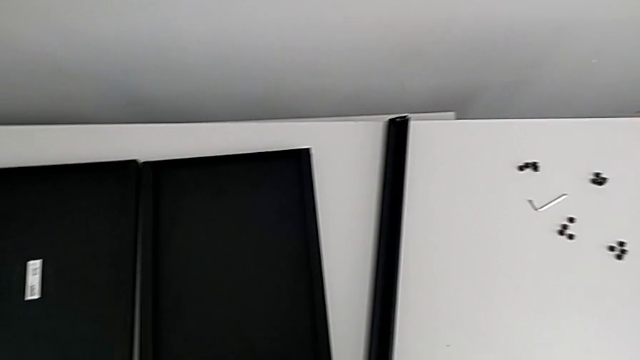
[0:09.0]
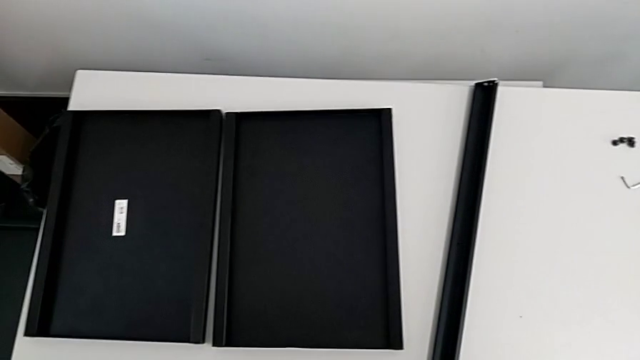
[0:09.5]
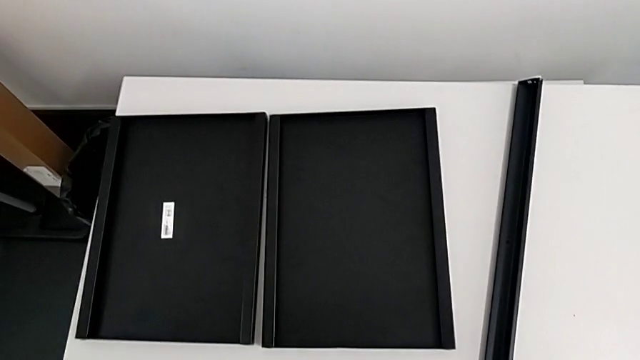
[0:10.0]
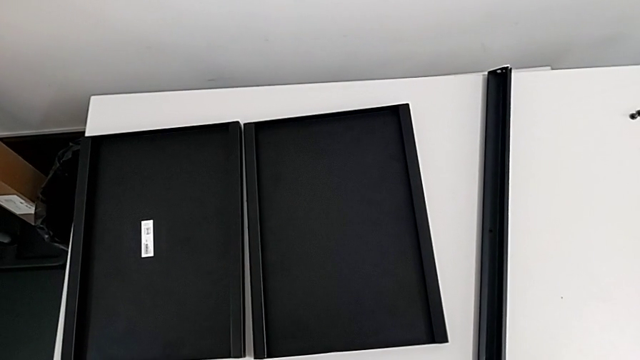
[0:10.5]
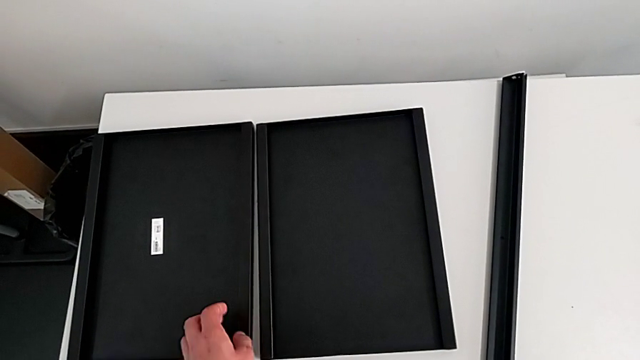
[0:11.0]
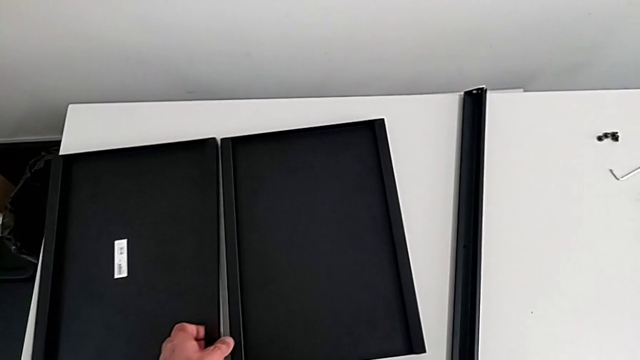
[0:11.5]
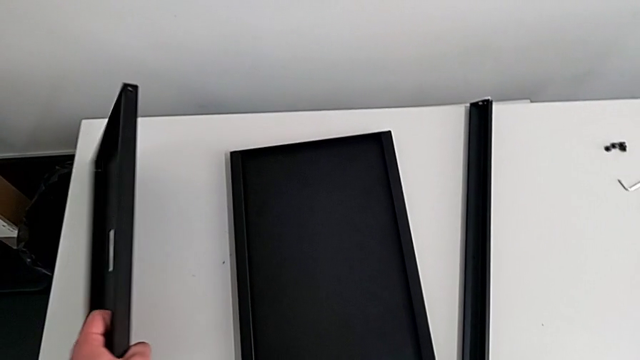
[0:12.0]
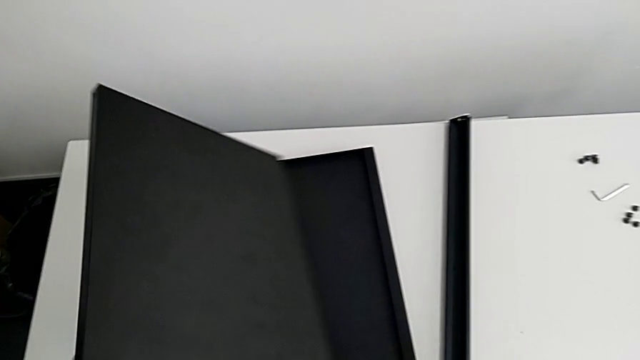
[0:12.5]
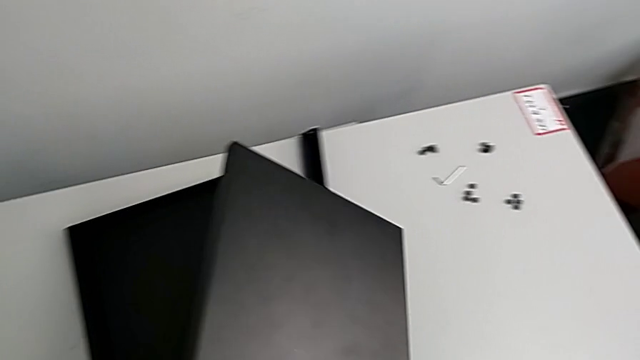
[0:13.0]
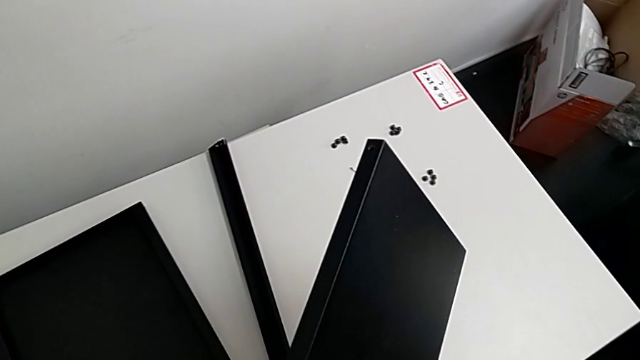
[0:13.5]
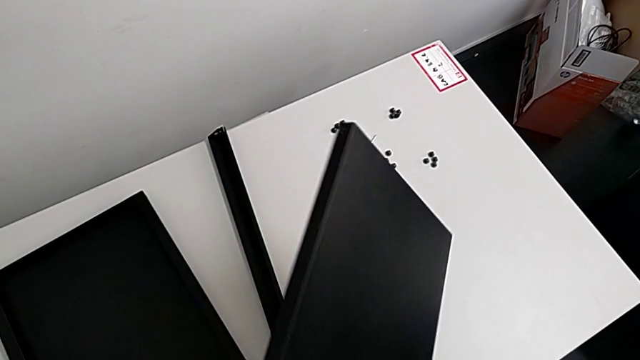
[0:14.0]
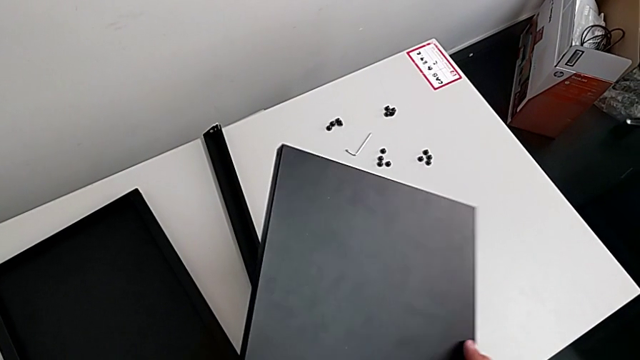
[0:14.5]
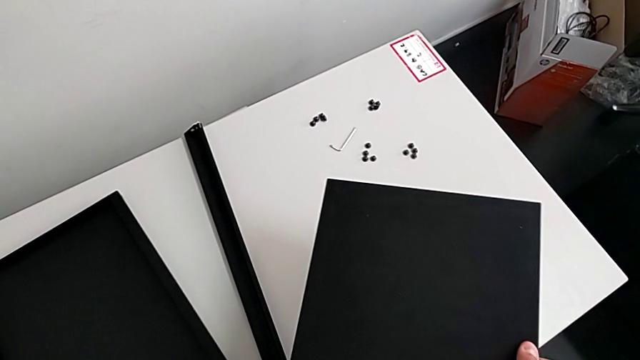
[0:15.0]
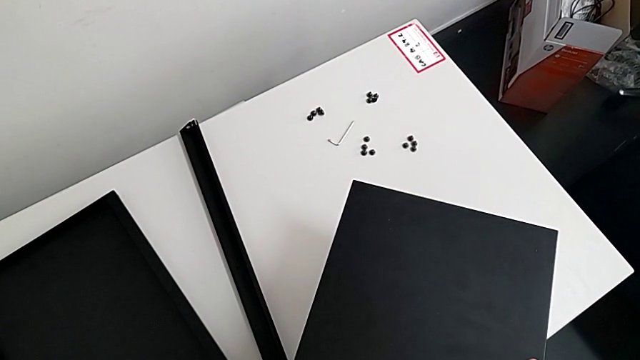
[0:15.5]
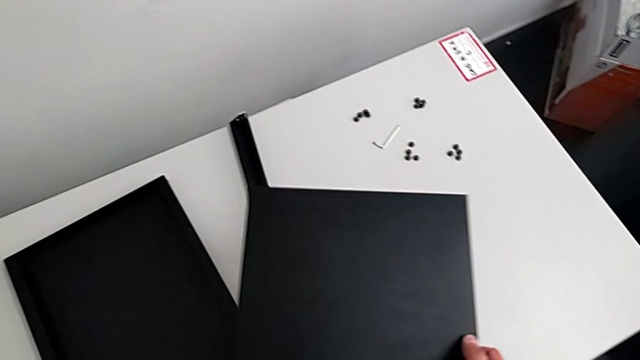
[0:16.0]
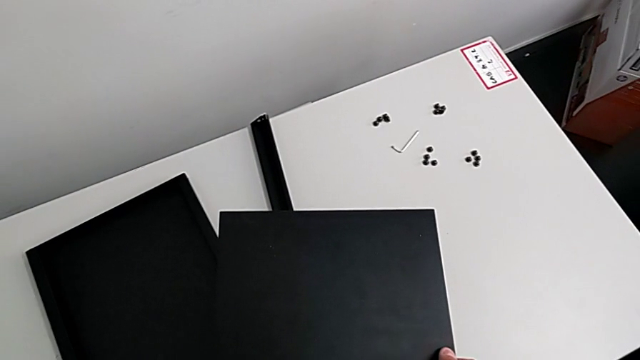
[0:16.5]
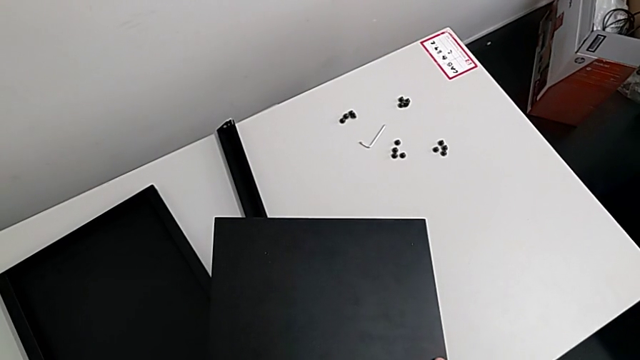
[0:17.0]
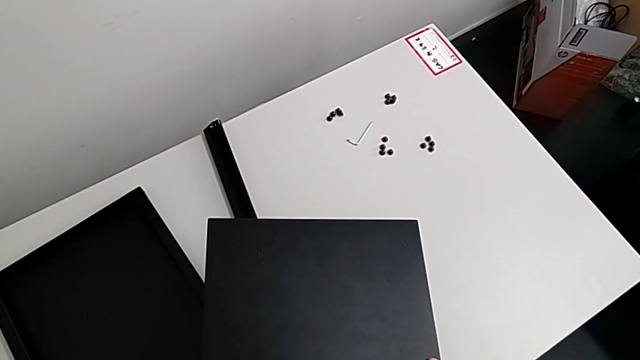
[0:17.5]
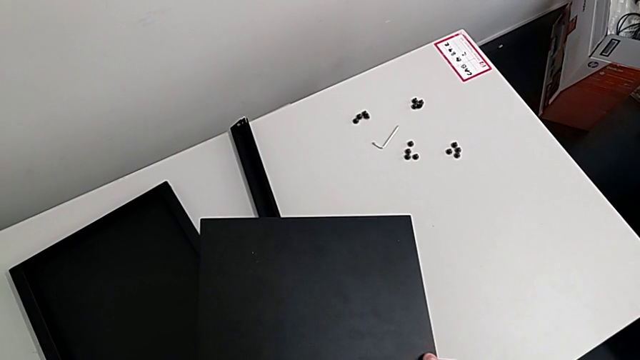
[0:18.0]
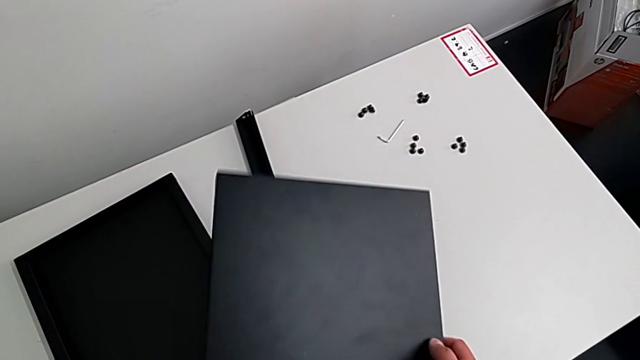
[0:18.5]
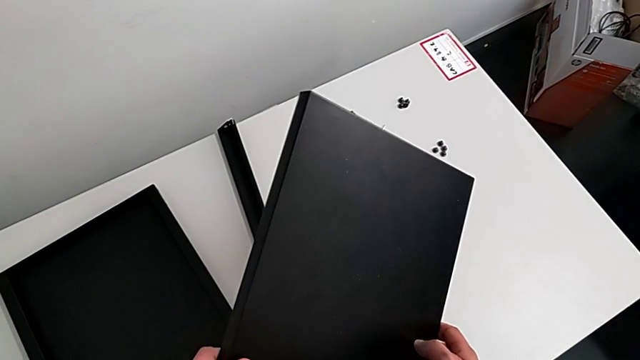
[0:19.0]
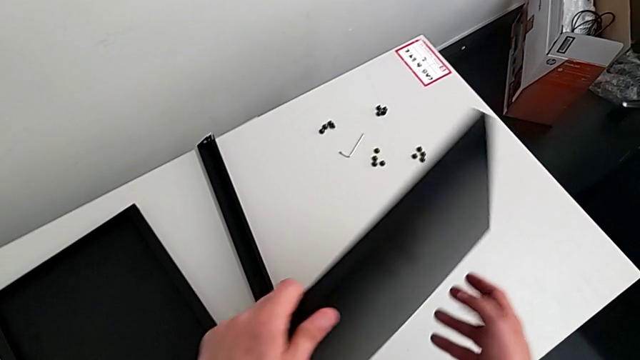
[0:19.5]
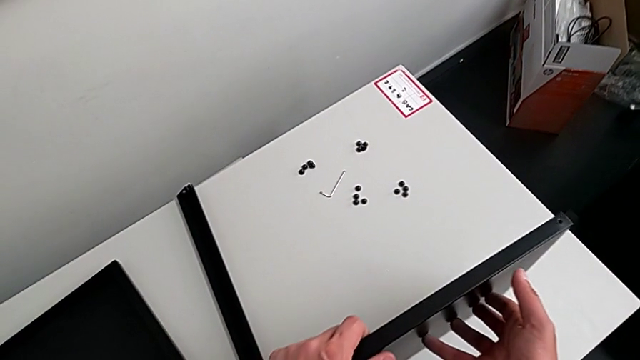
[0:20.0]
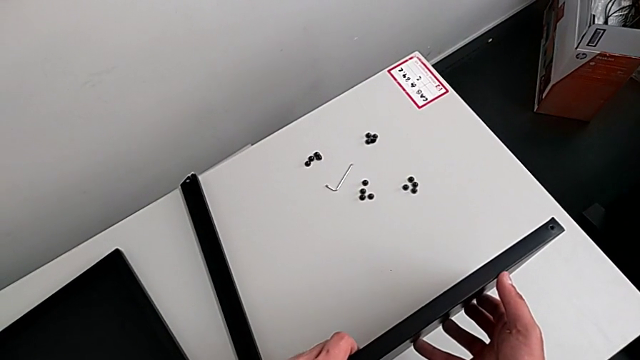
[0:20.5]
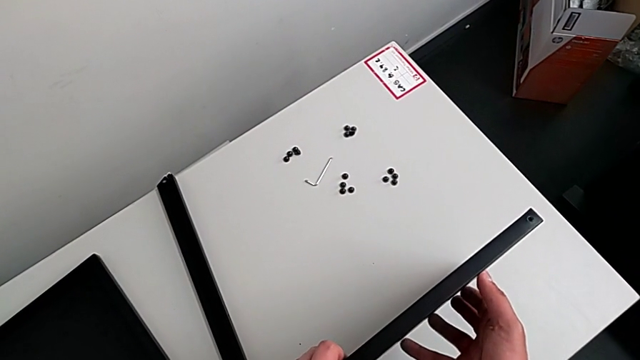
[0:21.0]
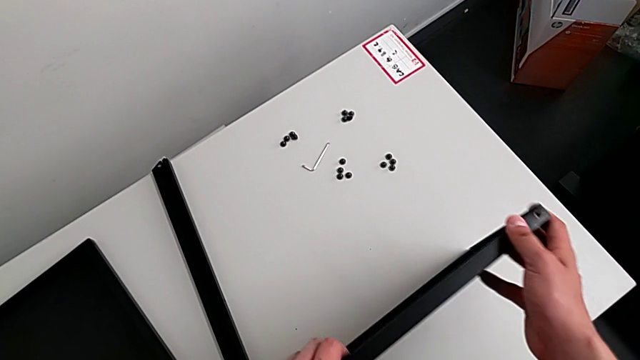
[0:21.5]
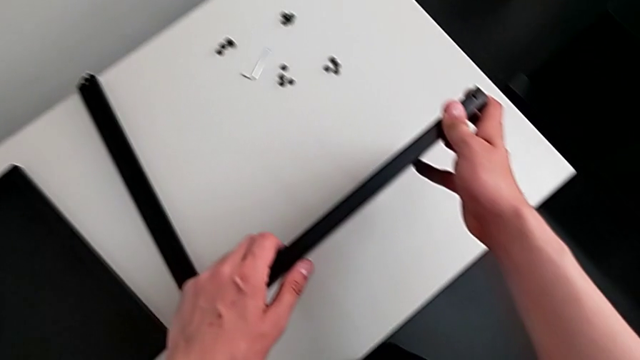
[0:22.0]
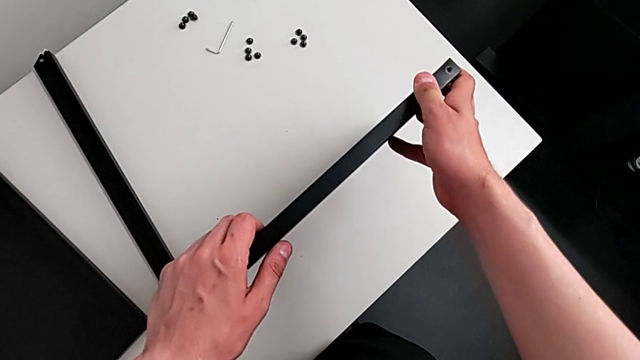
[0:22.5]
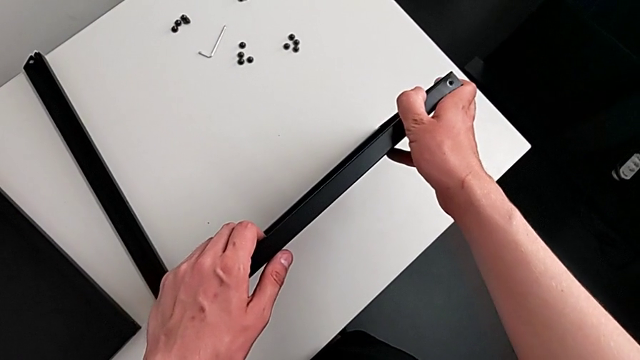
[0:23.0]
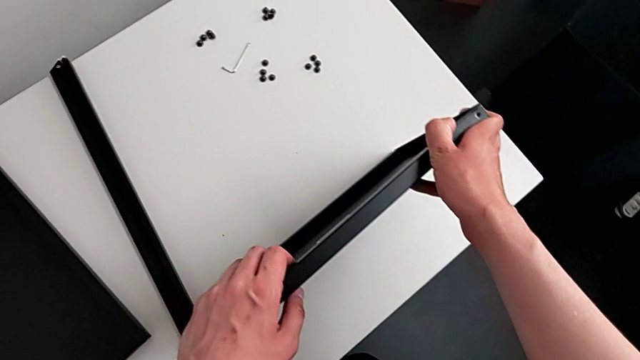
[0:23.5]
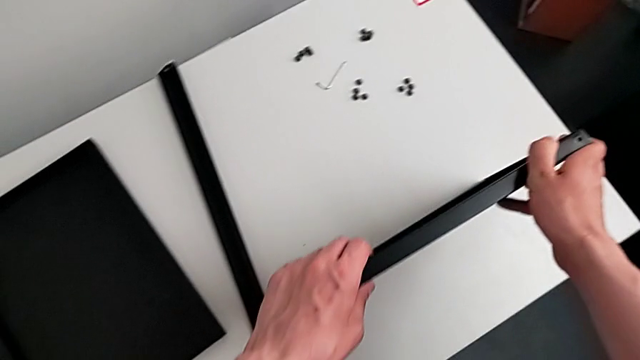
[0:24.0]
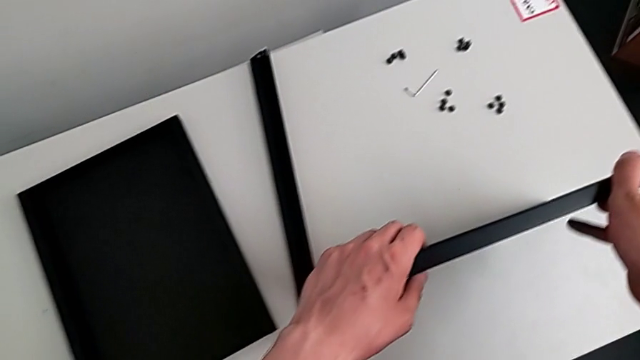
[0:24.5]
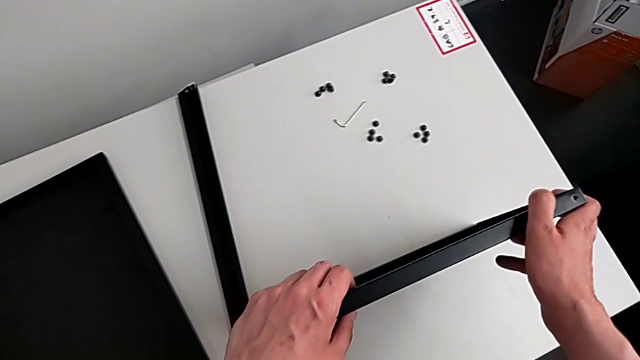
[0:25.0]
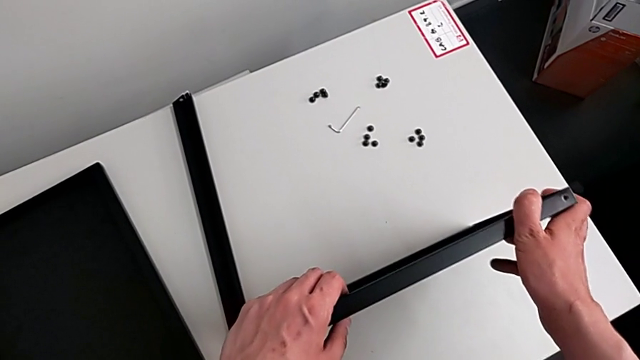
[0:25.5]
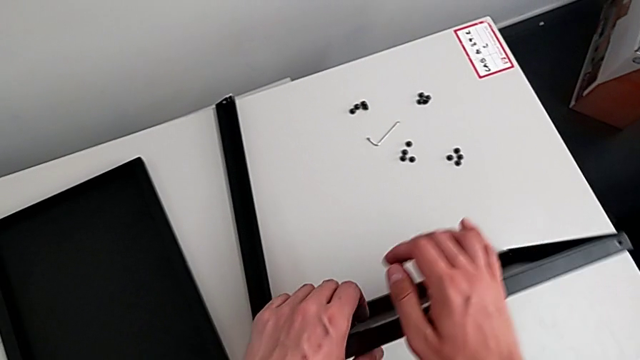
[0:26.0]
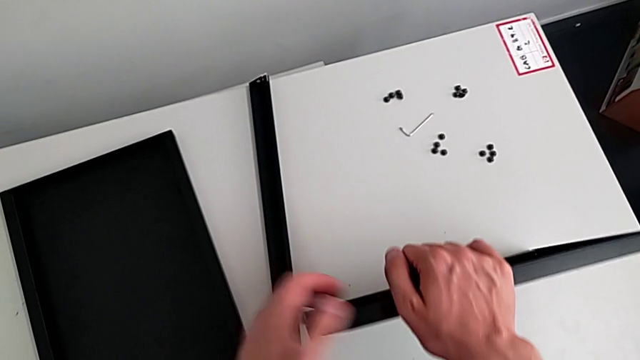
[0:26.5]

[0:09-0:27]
The camera wearer inspects the shelf and the legs. They grab the tray, hold it, flip it and hold it.

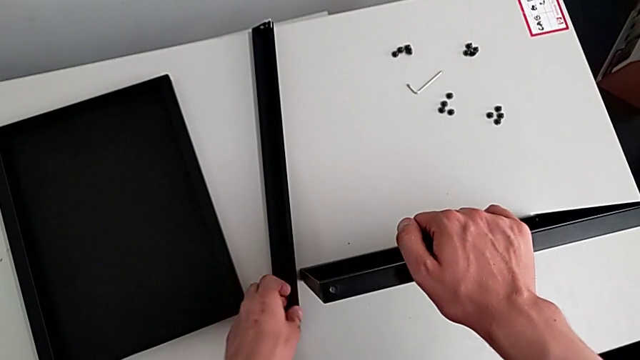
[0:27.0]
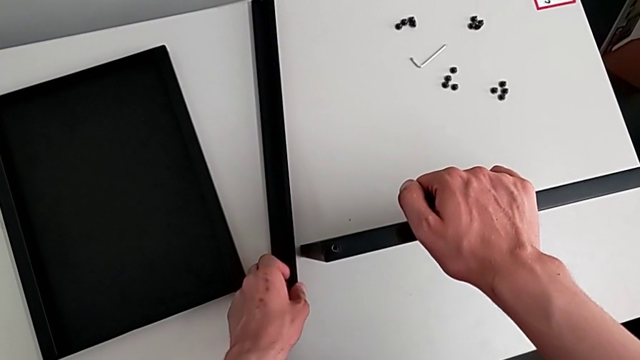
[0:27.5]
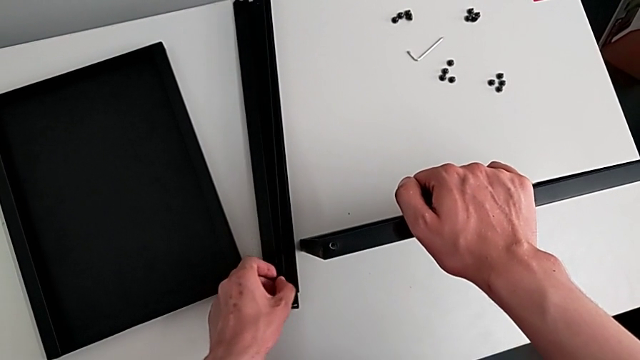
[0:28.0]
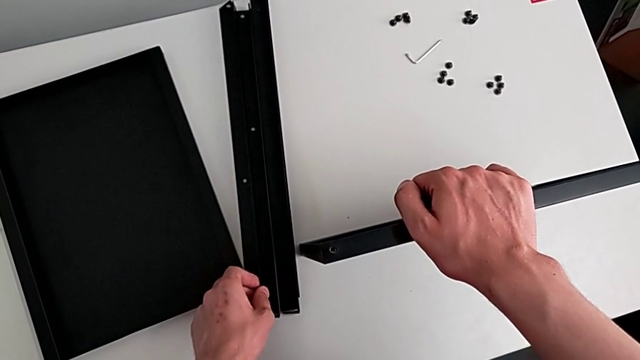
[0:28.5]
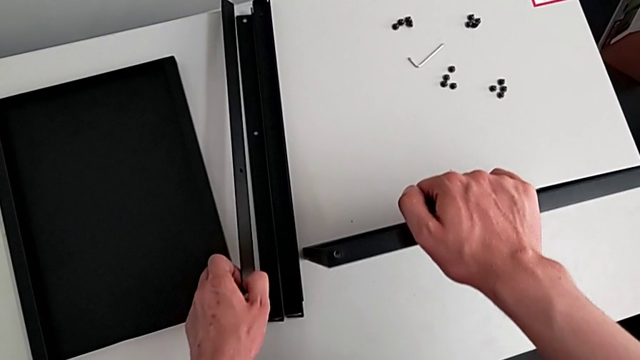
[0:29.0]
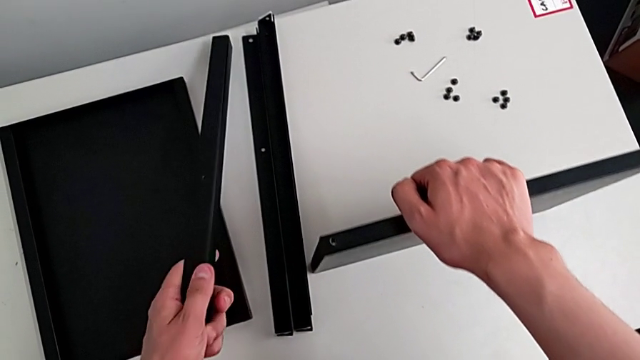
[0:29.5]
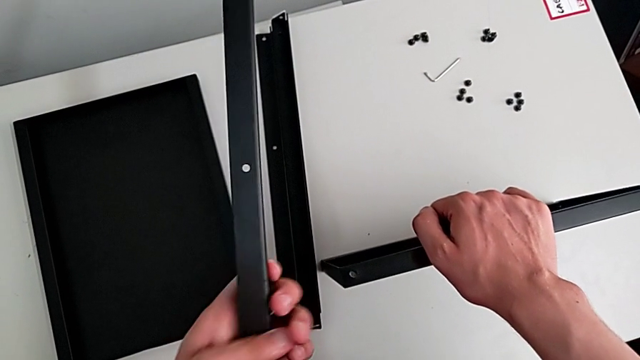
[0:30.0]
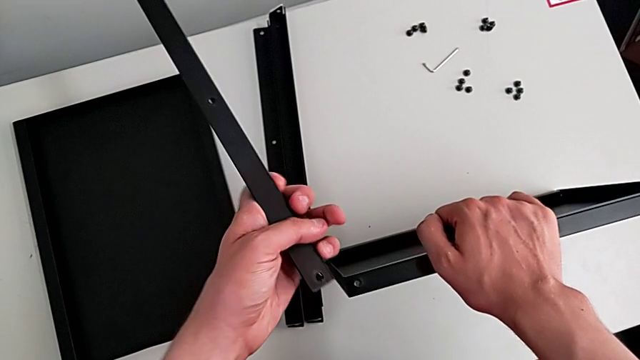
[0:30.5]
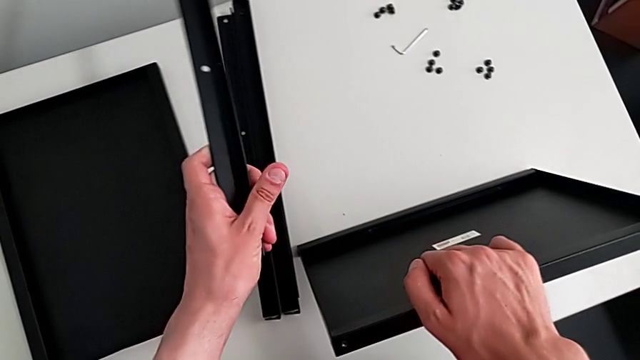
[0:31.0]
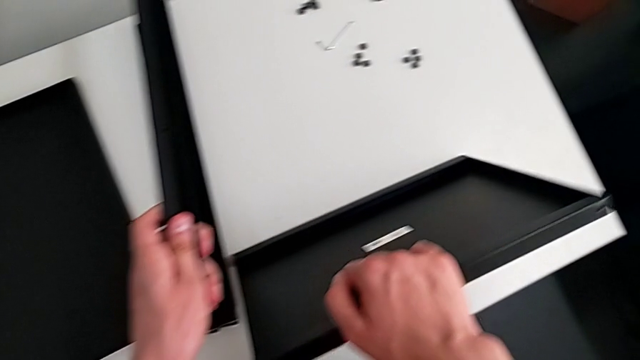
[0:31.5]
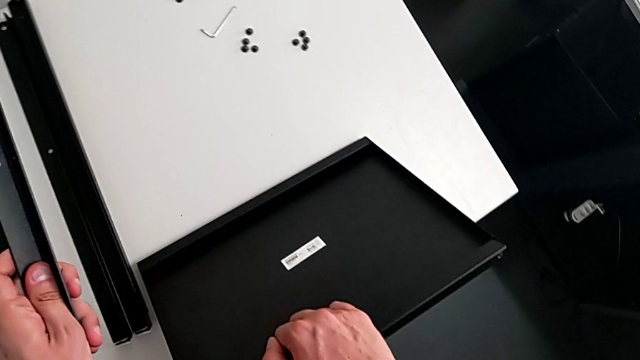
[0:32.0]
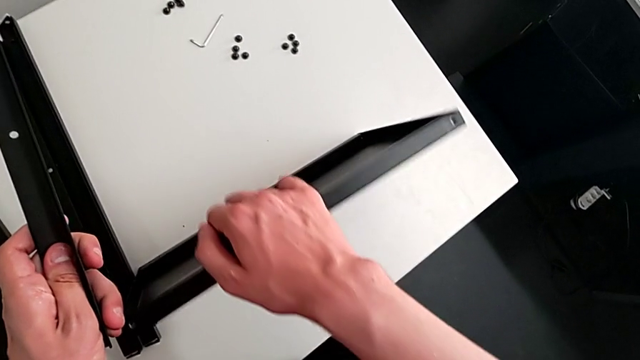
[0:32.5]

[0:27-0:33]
The camera wearer is assembling the table with the furniture. They grab the leg, lift it and inspect the tray.
